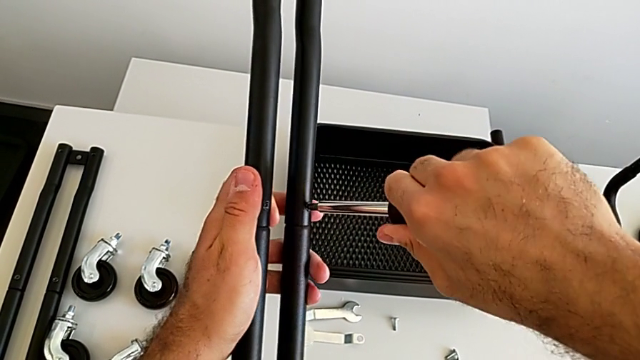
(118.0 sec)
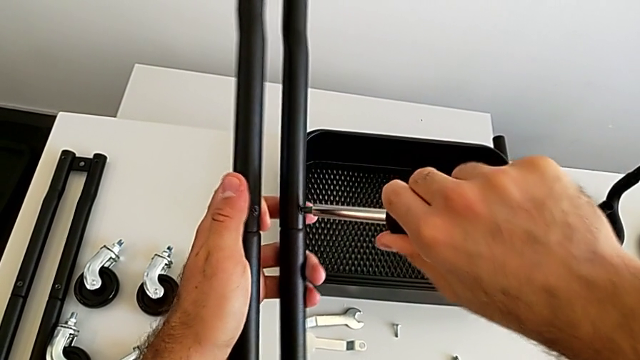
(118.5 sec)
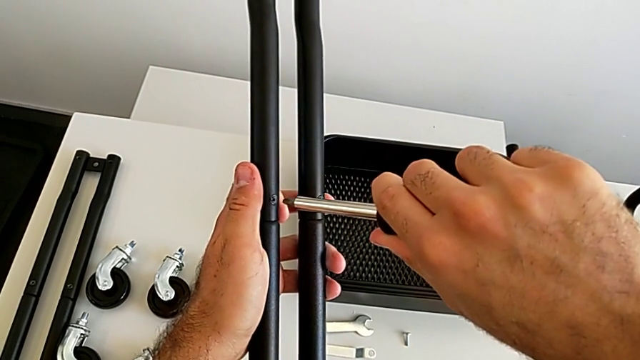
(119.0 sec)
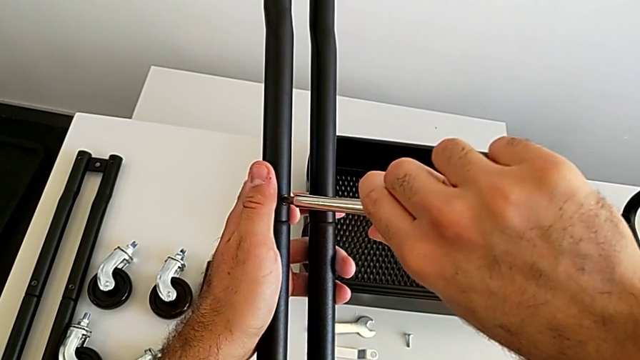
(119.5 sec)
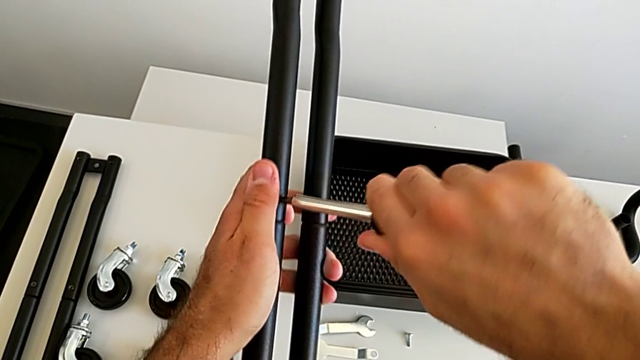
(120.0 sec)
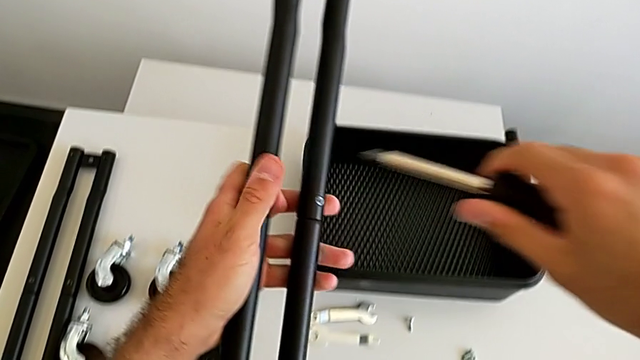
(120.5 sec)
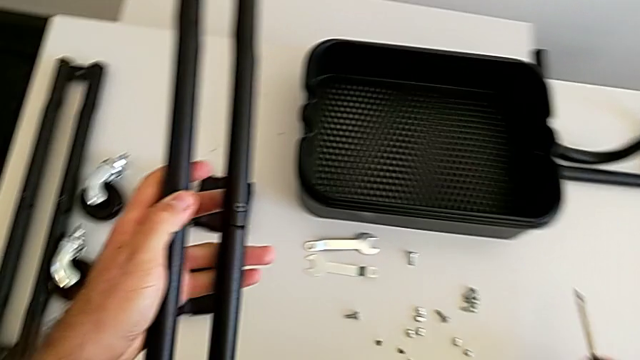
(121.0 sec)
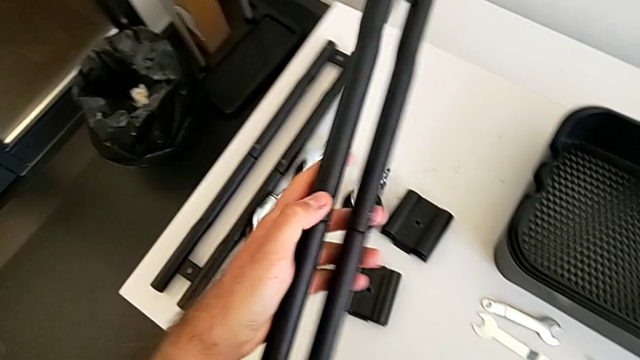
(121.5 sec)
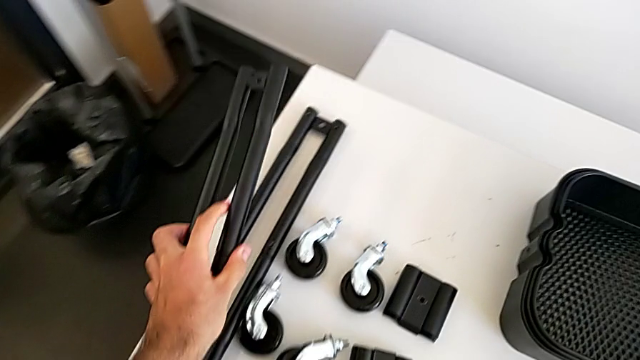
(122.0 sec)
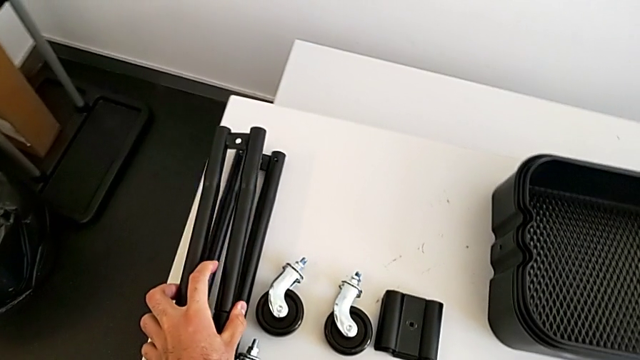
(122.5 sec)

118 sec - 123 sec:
The camera wearer is assembling the second sidebar using a screw. They screw the fourth screw and place the black screwdriver.

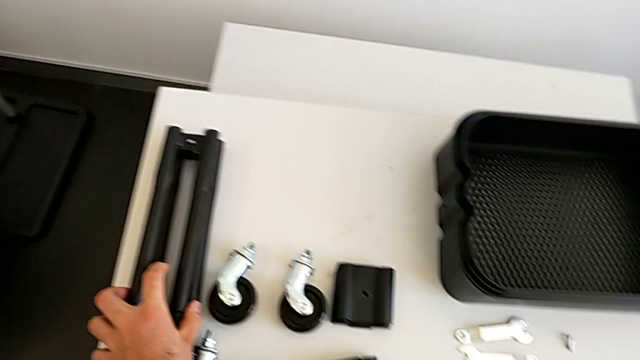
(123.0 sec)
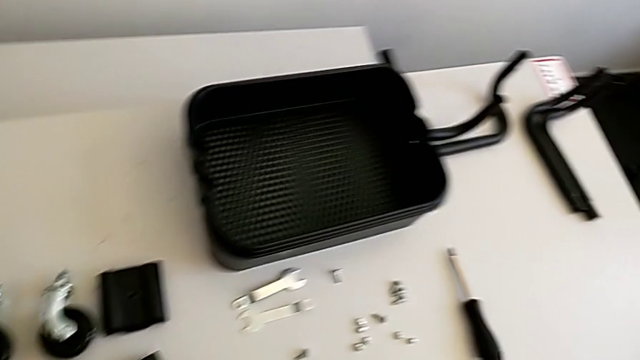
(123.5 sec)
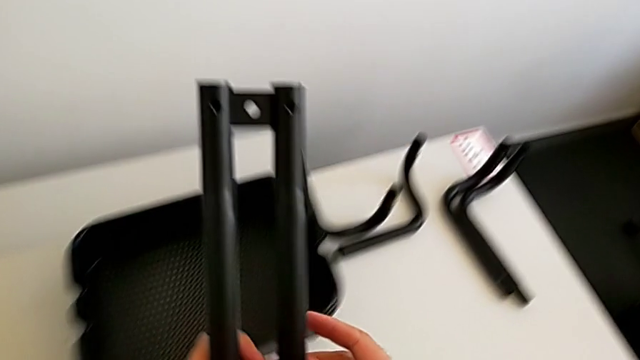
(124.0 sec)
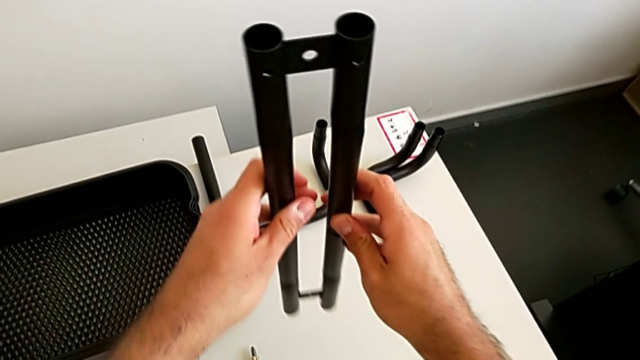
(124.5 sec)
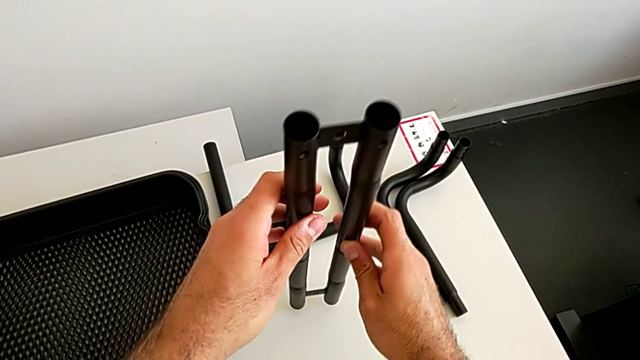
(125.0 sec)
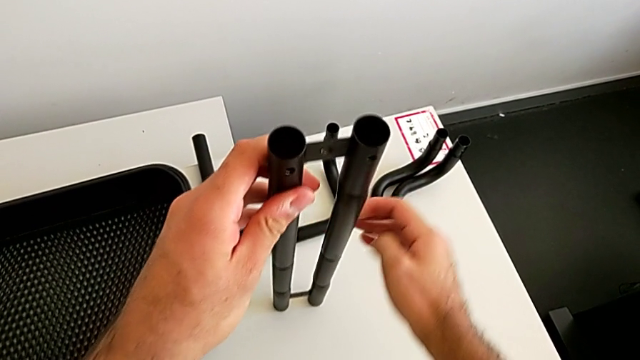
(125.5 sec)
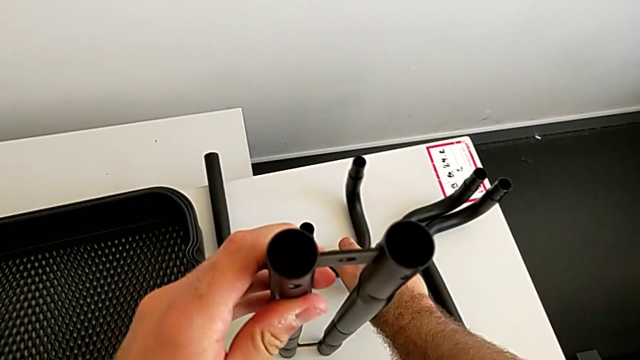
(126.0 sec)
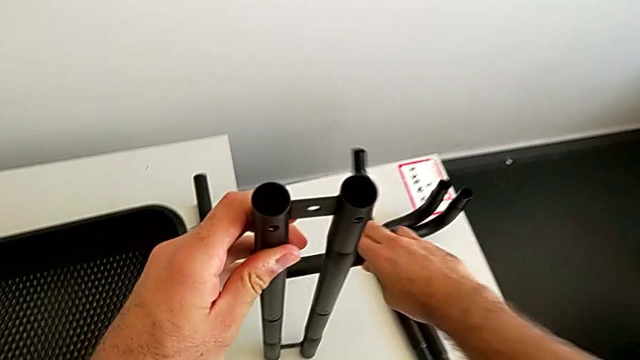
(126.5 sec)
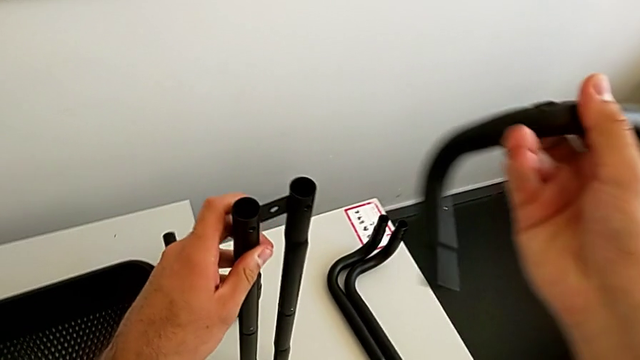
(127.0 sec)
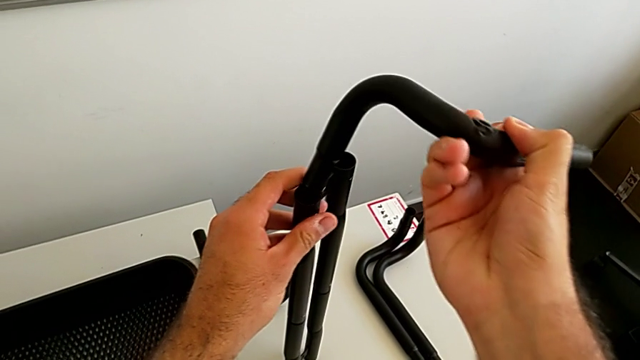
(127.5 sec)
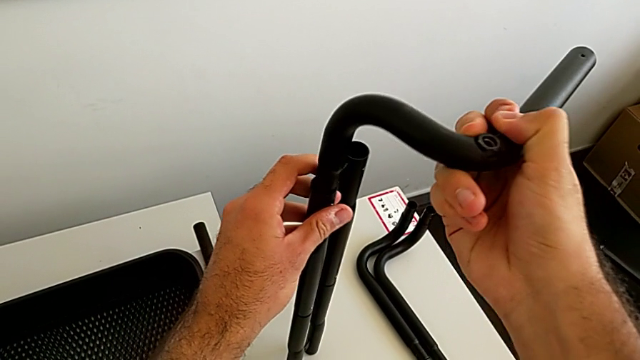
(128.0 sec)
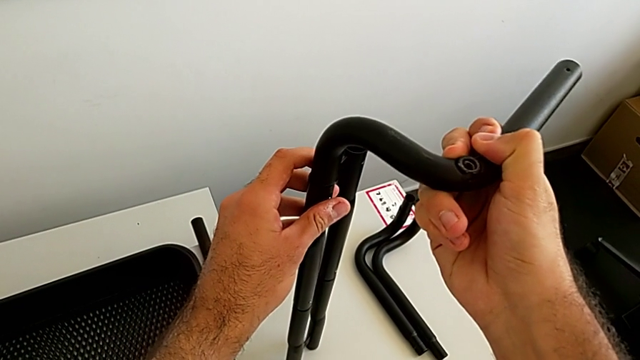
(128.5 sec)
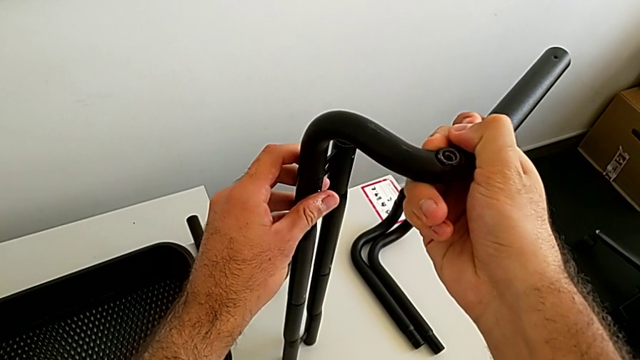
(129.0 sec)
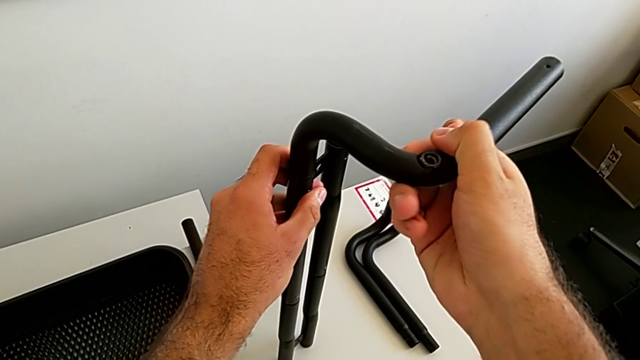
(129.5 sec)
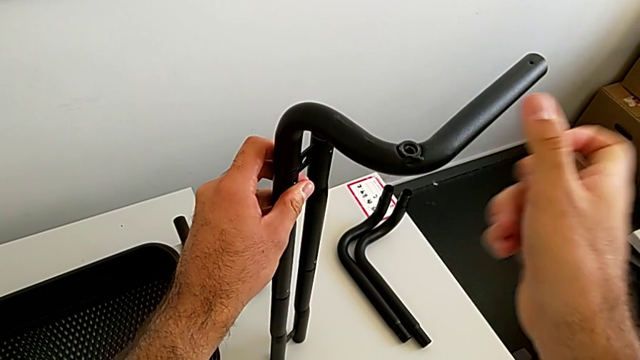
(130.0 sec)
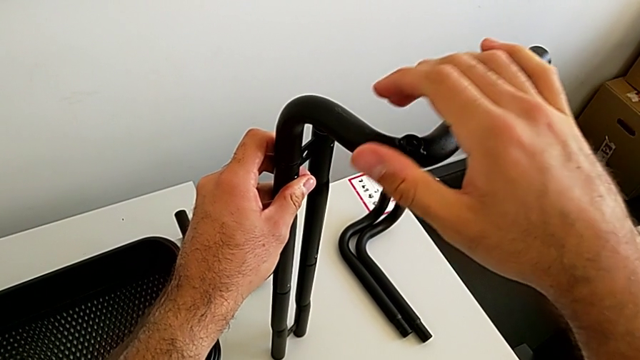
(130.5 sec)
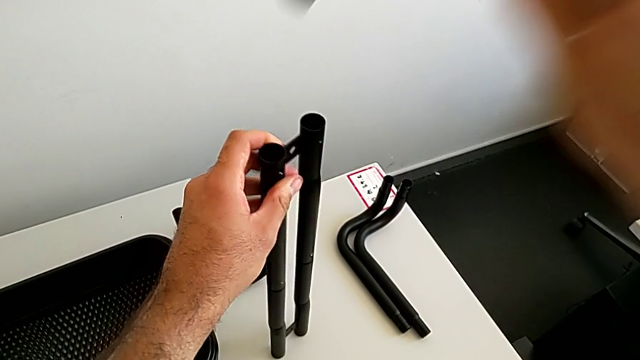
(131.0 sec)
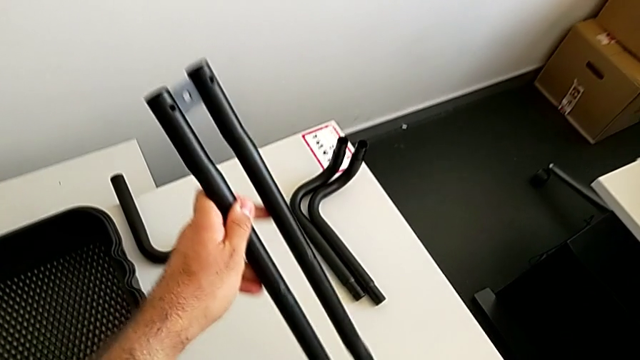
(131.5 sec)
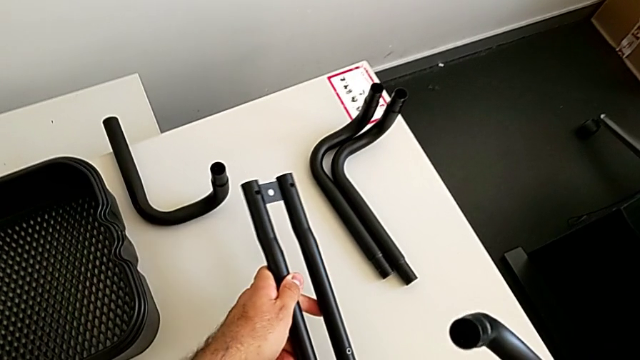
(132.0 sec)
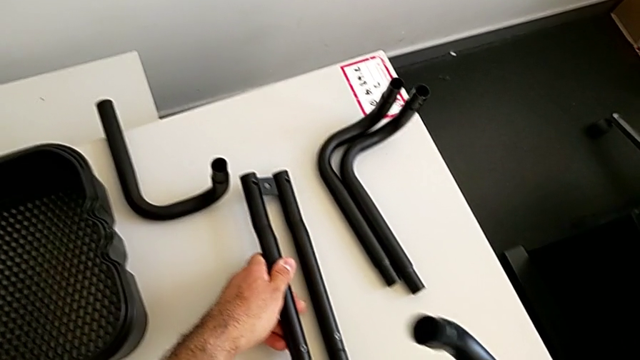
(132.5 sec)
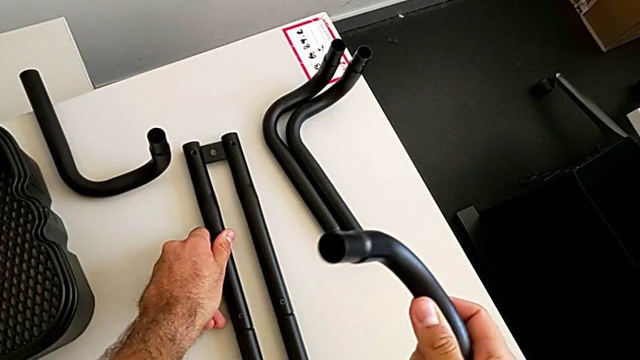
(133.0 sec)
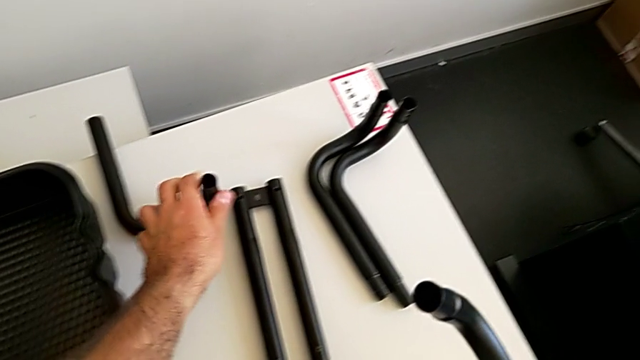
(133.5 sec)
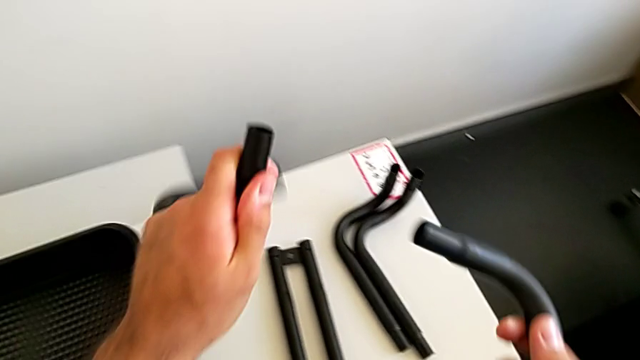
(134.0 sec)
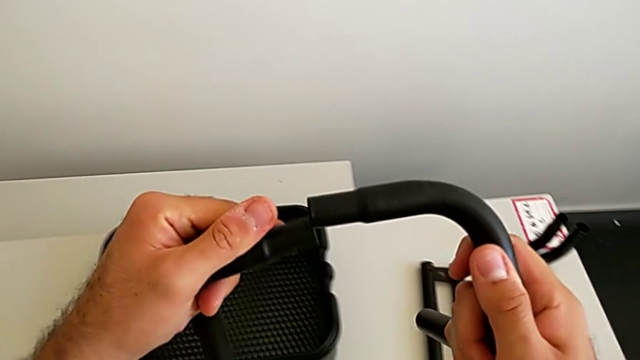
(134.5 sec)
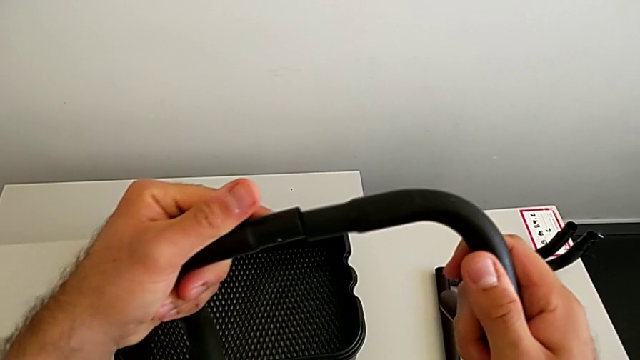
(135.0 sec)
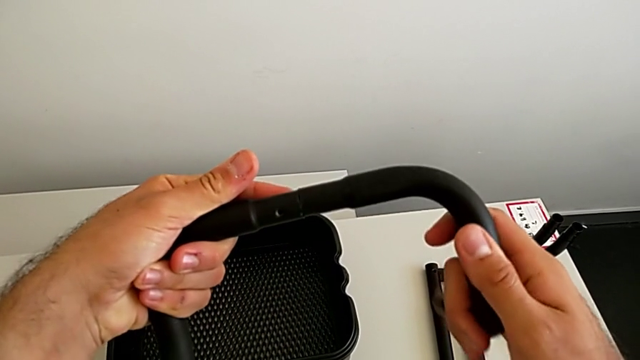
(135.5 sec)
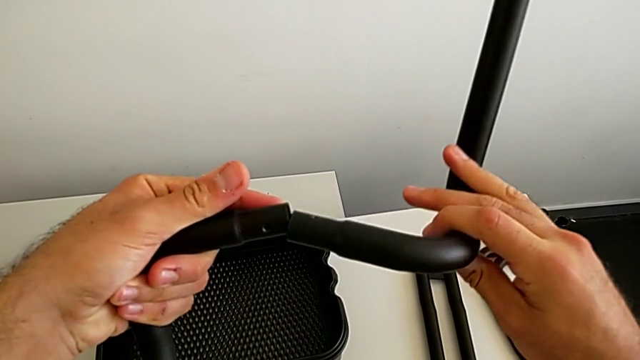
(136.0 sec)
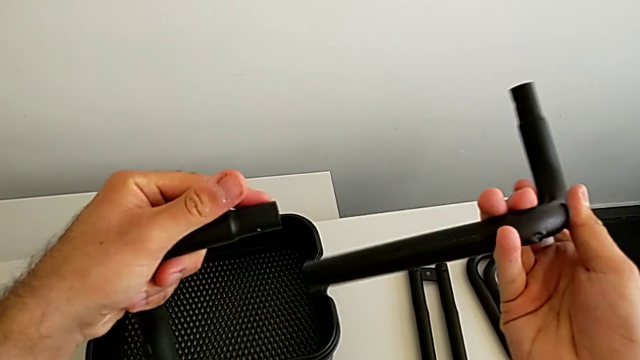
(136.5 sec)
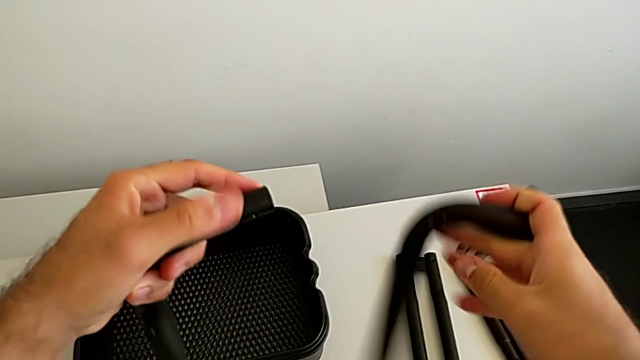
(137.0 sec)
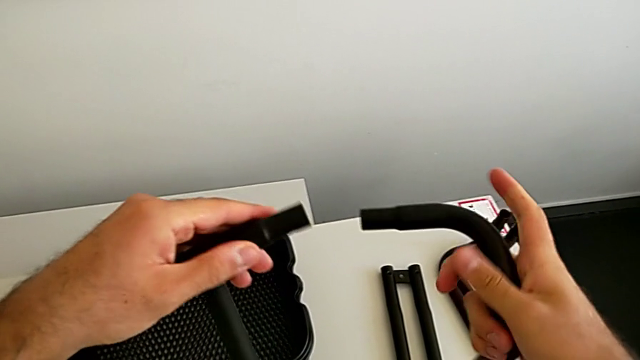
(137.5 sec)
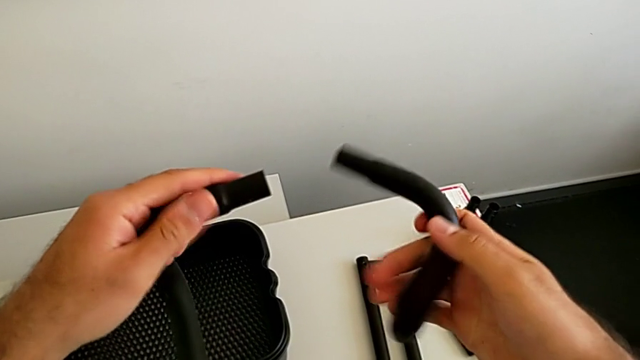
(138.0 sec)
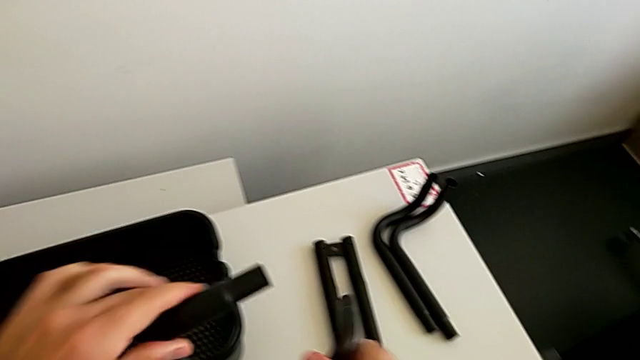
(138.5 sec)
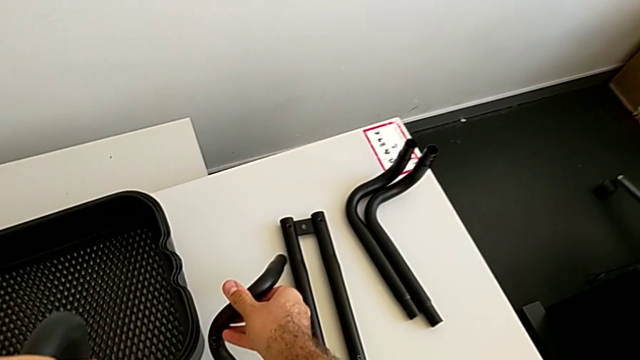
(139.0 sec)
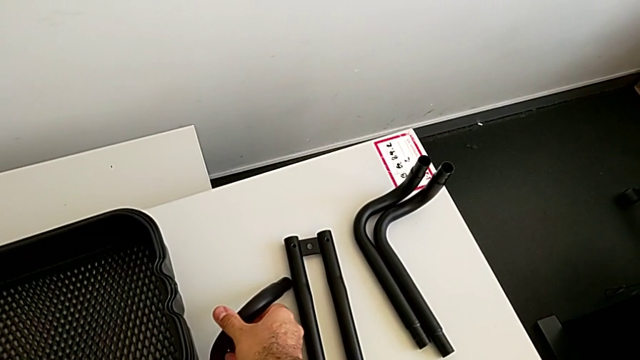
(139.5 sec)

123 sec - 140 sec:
The camera wearer is assembling the first base frame. They hold the black leg, grab the black frame, wrongly assemble the half frame, withdraw the black frame, place the black leg, wrongly assemble the half frame, inspect the black frame and place the second frame.
